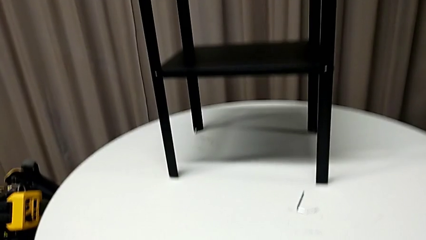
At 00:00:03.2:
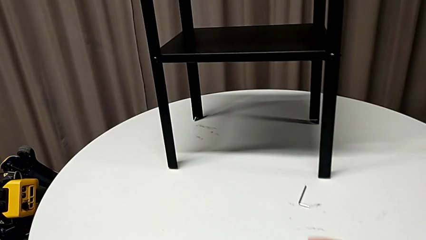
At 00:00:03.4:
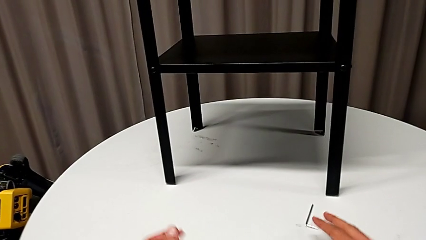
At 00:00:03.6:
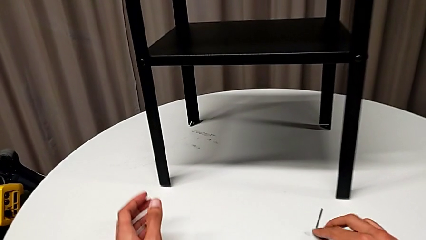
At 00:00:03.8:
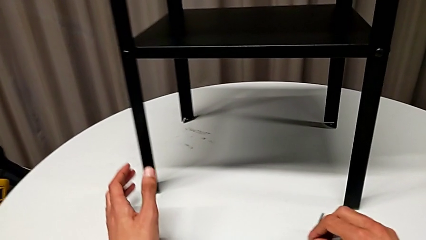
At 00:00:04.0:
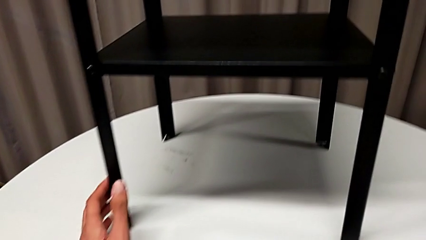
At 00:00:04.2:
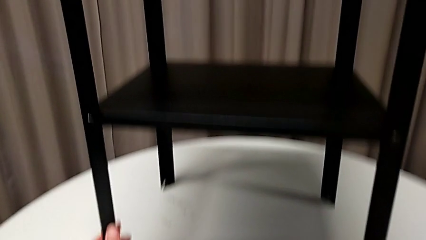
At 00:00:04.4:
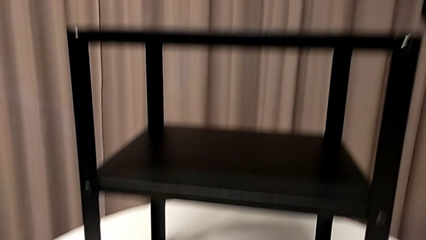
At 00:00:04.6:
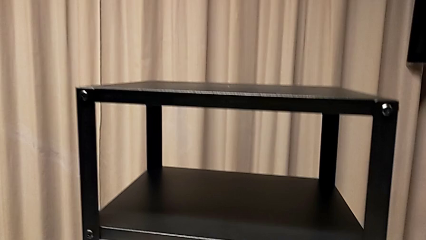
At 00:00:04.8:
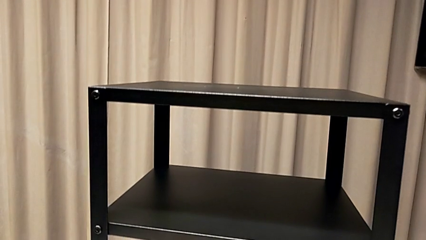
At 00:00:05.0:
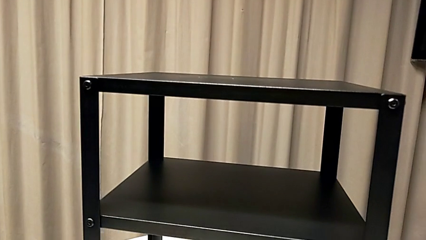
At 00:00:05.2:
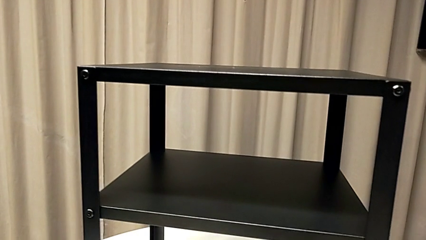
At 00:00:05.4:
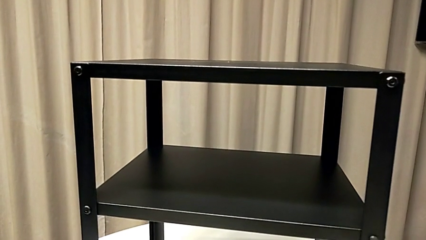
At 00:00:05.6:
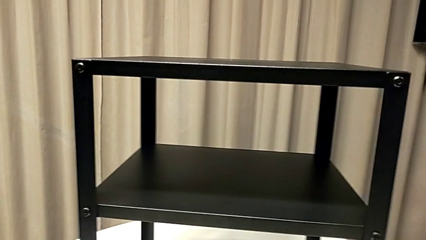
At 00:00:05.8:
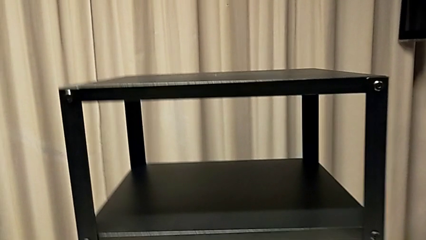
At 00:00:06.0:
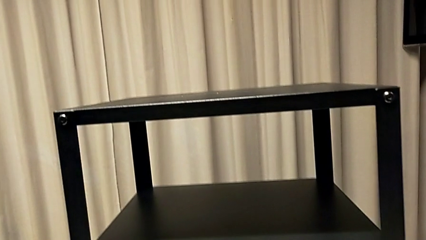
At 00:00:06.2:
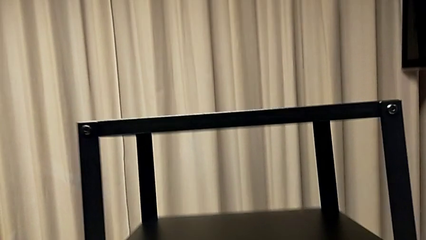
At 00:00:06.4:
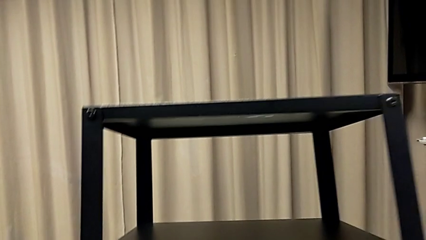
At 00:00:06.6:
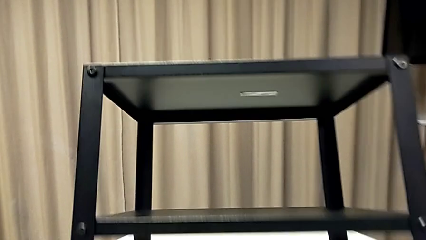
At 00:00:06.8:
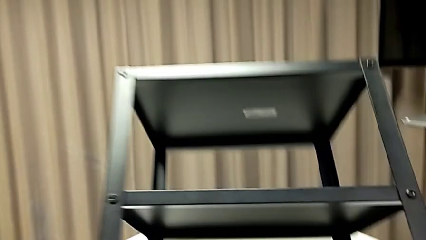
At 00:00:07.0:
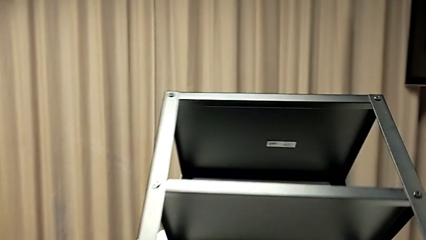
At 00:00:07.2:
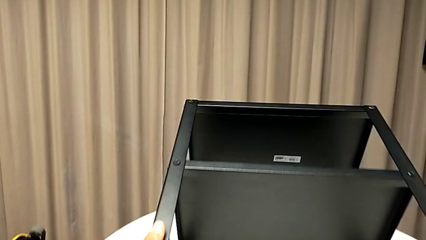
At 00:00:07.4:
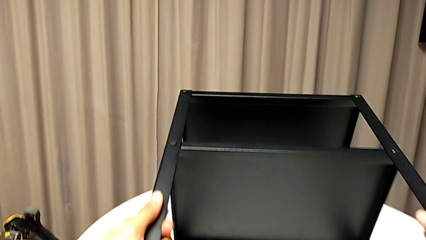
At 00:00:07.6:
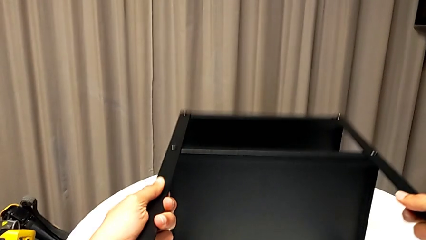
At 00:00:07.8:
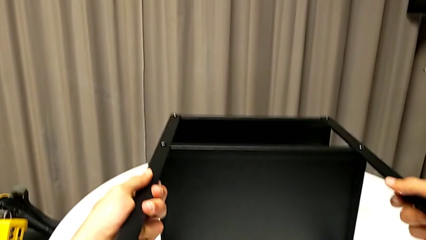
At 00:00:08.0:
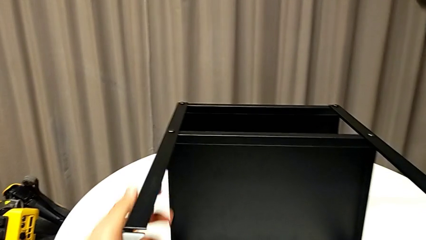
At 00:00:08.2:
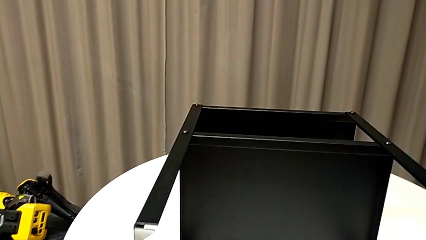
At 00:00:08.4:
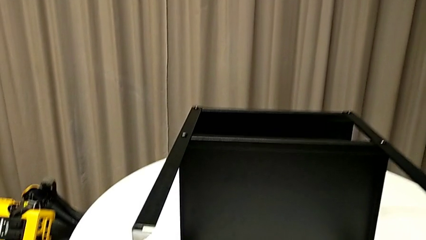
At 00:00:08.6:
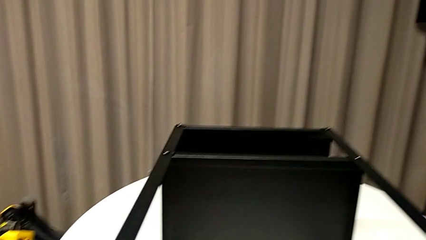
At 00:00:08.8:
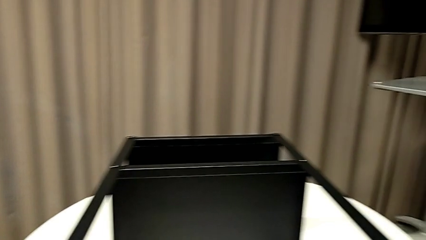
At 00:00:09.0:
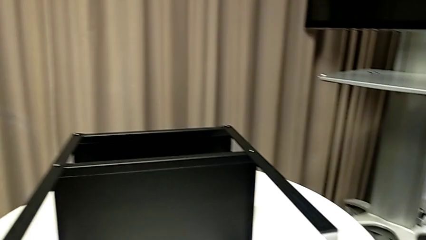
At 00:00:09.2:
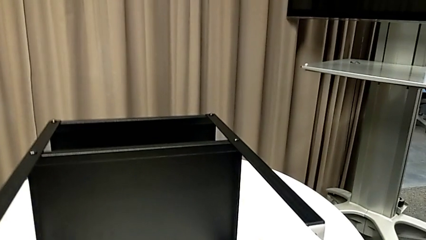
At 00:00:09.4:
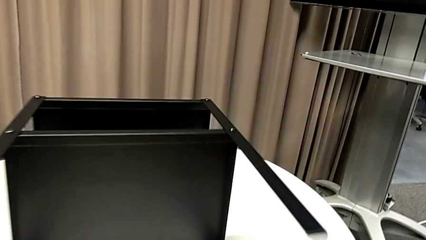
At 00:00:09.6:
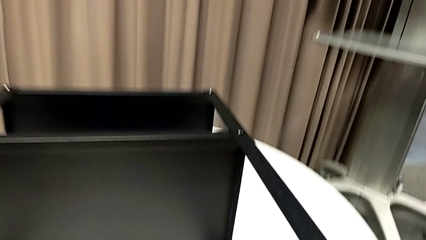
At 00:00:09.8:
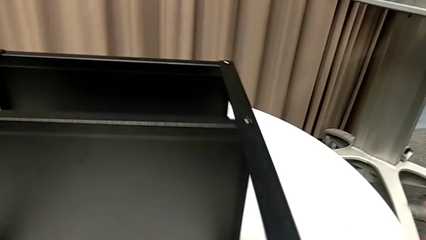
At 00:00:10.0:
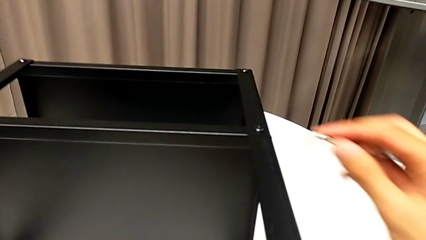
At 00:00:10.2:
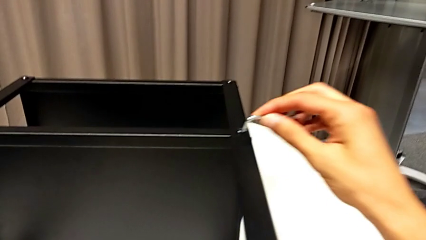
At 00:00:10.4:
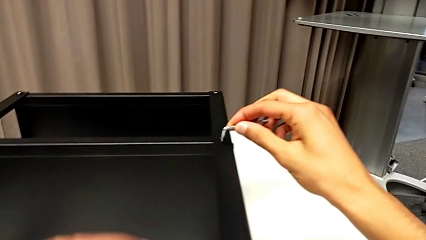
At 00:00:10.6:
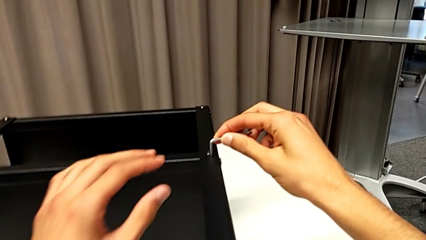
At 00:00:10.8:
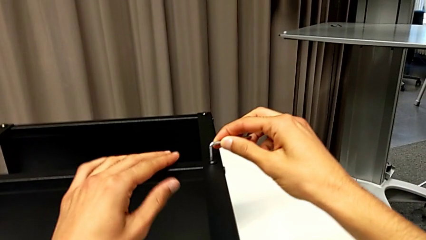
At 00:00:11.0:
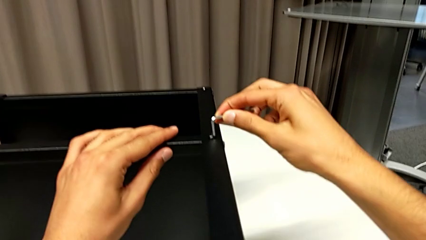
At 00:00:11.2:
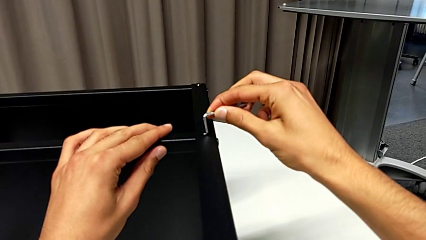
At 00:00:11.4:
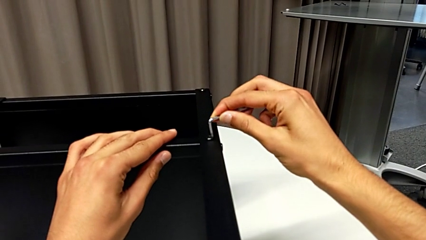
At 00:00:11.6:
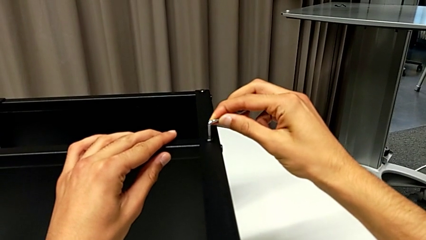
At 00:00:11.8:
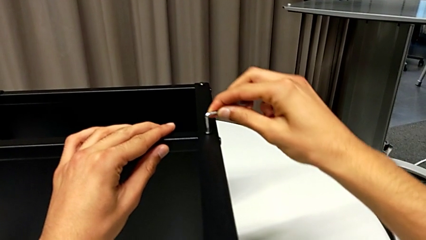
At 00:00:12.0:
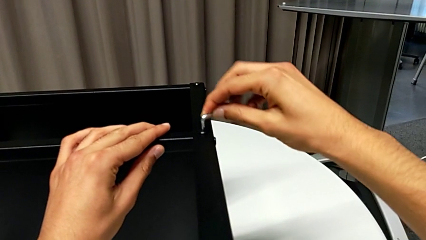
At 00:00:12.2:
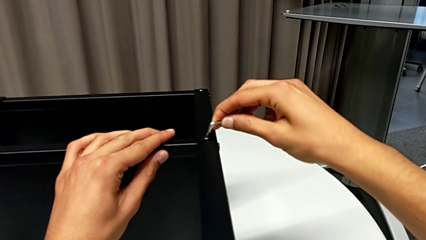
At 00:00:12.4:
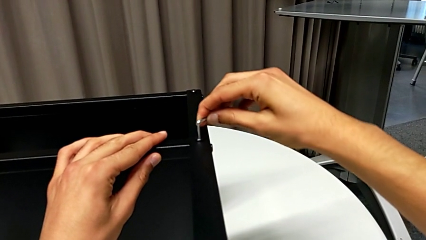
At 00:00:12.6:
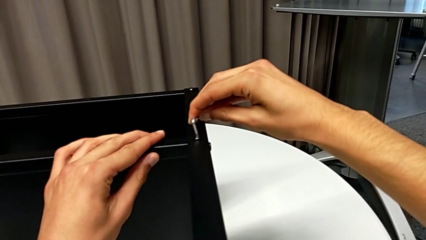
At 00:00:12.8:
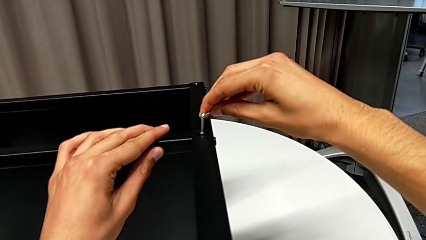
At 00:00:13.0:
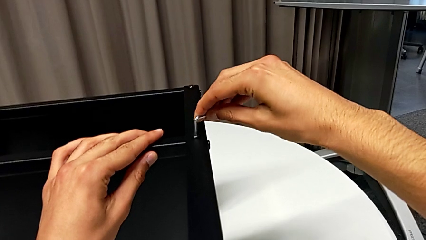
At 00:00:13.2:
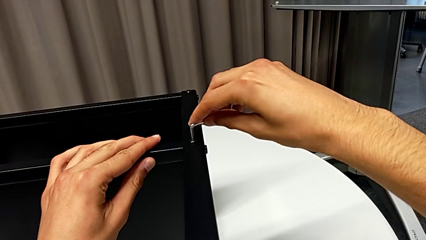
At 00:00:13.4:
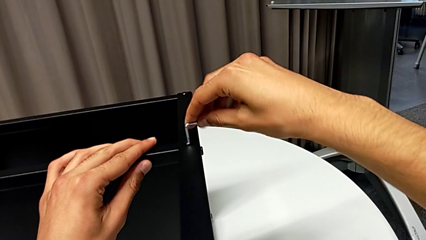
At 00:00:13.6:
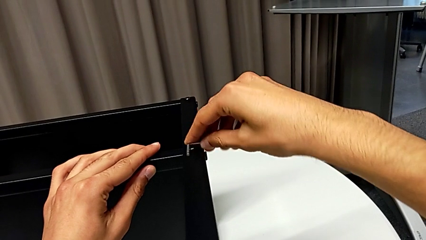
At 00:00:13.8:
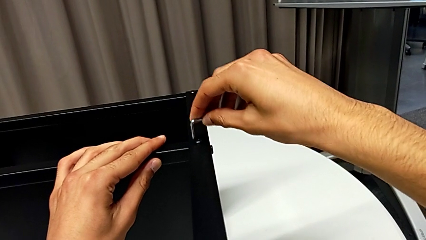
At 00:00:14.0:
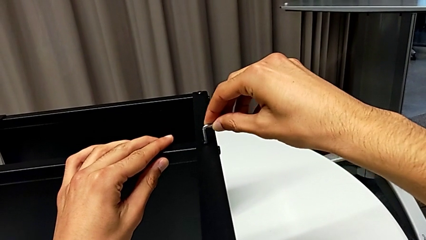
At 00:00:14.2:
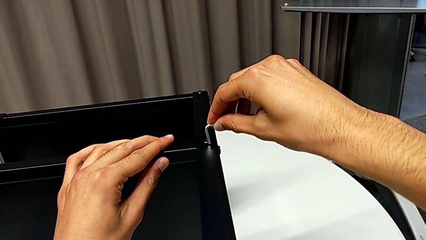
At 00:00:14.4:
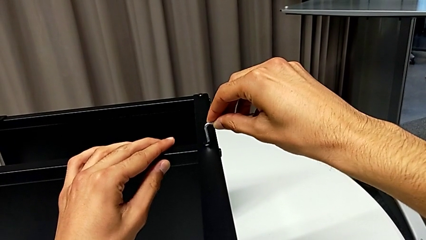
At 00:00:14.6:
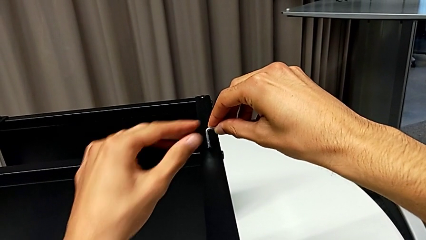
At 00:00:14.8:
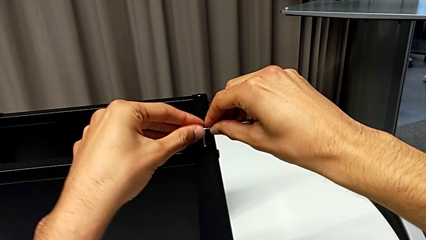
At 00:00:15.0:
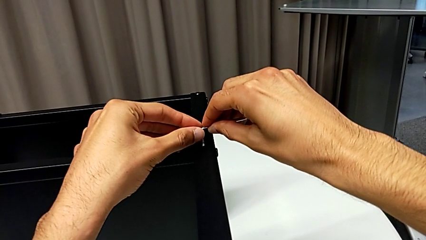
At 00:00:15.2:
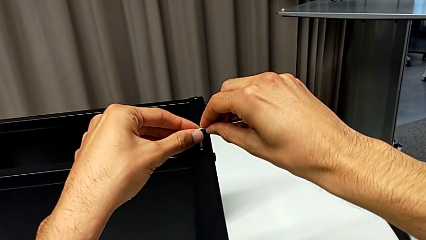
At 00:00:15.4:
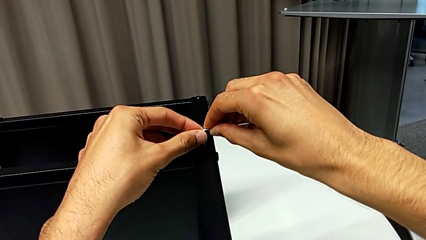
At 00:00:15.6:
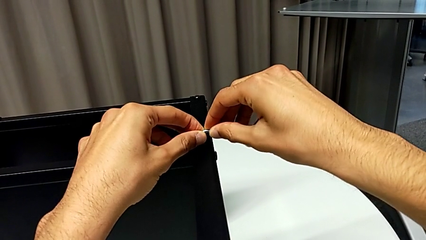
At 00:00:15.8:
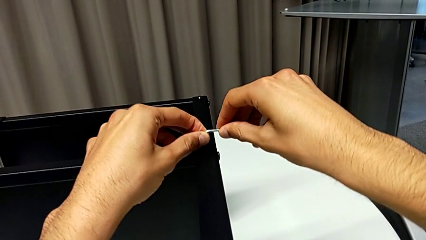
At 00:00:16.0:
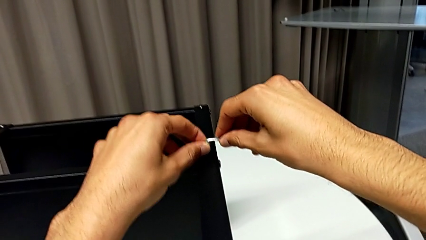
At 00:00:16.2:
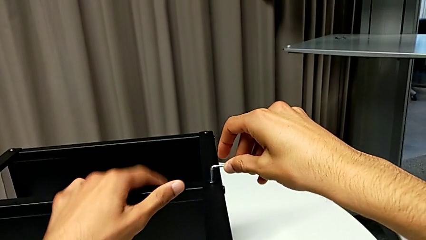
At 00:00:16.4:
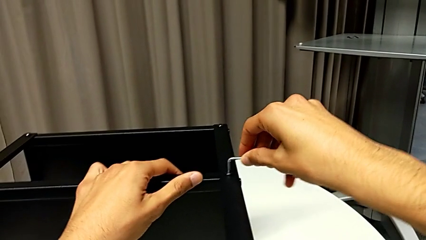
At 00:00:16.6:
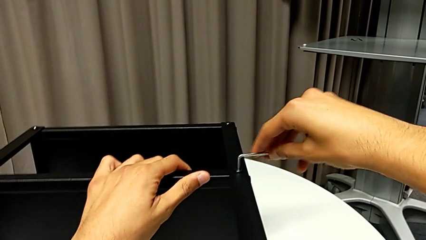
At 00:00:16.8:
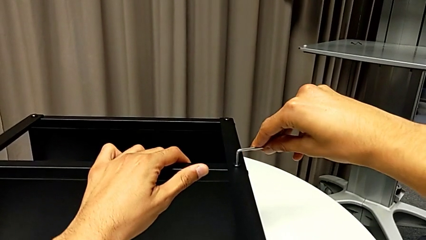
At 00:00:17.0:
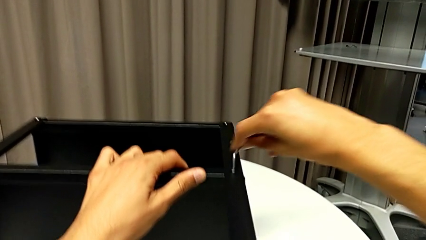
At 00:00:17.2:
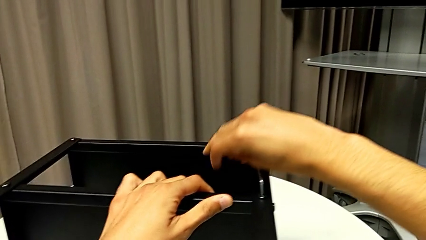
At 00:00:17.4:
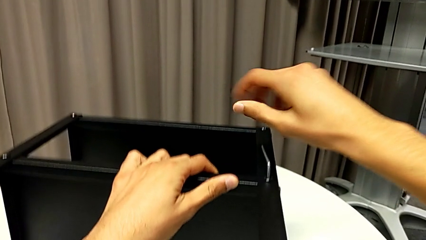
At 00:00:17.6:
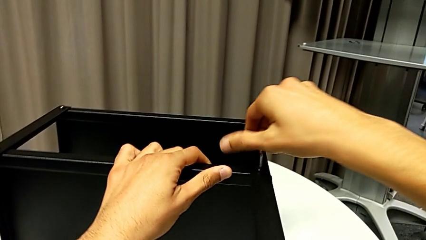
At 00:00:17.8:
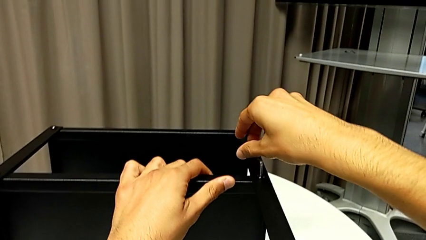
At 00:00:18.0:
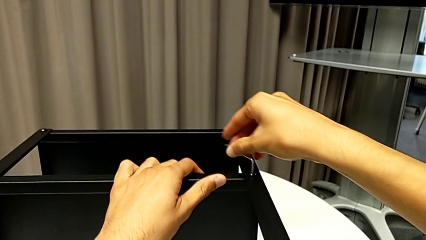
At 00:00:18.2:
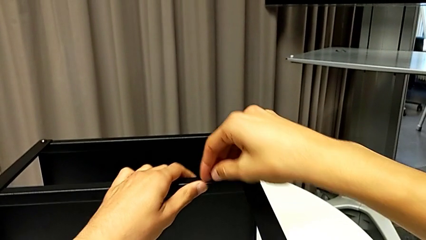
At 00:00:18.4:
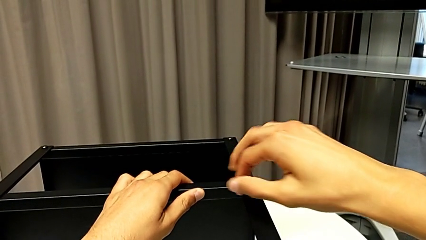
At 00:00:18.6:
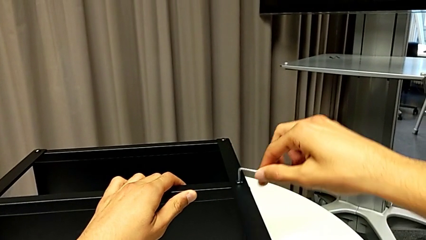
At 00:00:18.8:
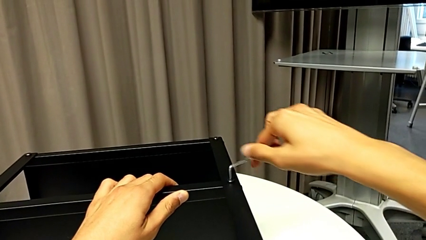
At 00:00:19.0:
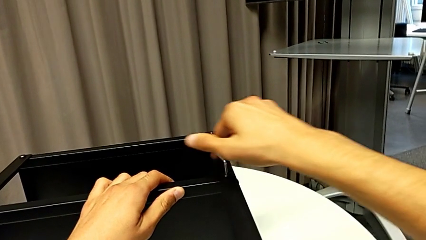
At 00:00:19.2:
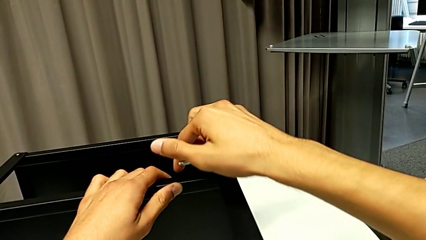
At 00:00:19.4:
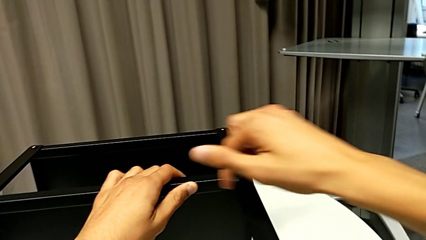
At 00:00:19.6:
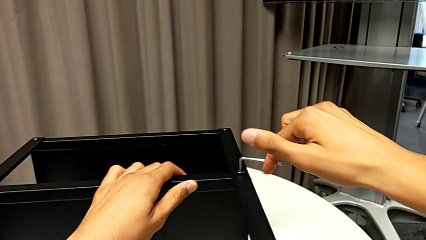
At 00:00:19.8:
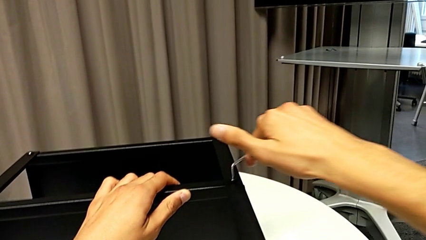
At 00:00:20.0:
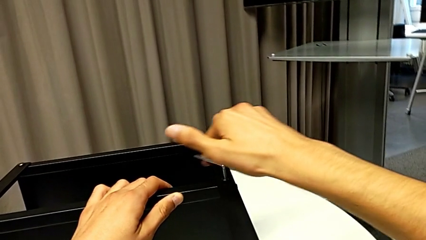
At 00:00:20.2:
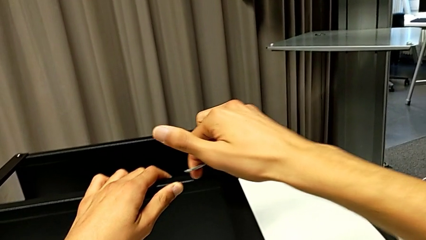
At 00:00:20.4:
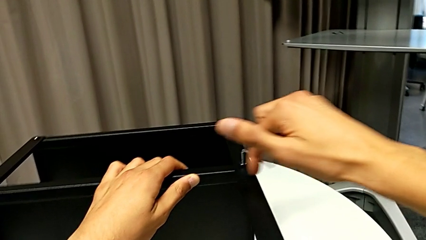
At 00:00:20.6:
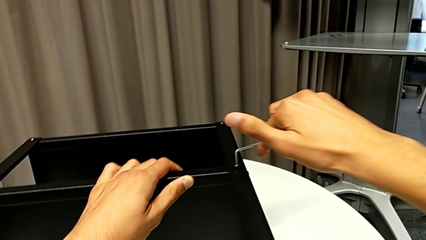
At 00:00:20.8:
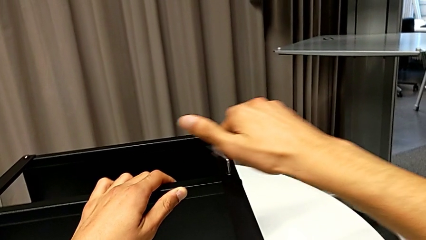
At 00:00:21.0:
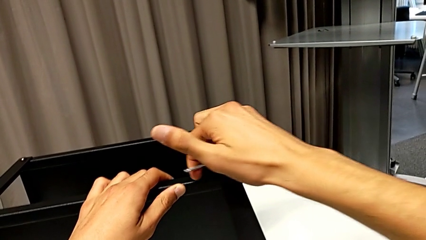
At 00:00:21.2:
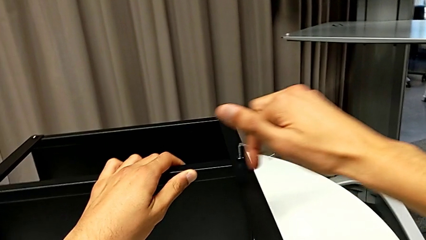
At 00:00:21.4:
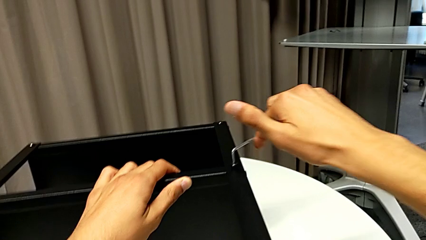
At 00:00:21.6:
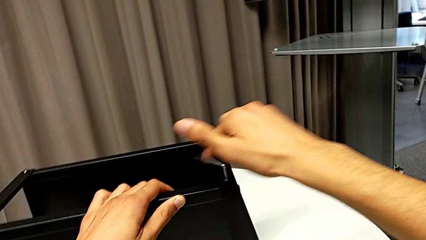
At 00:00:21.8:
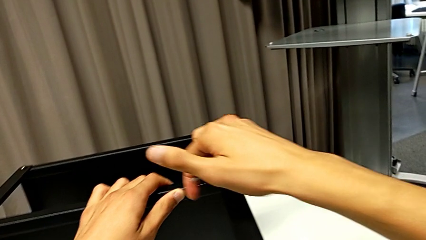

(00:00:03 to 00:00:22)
The camera wearer is disassembling the first leg of the table. They grab the Allen wrench with the left hand, grab the nightstand with the left hand, rotate it, insert the Allen wrench and unscrew the hex socket head.
